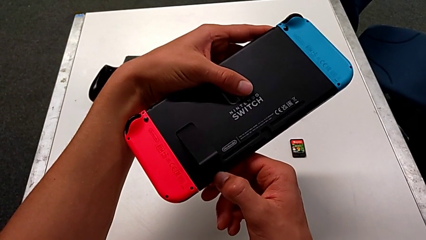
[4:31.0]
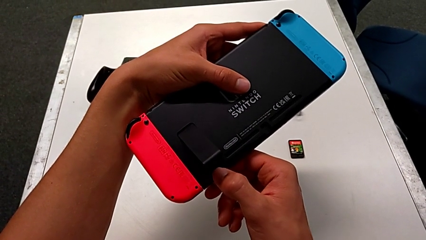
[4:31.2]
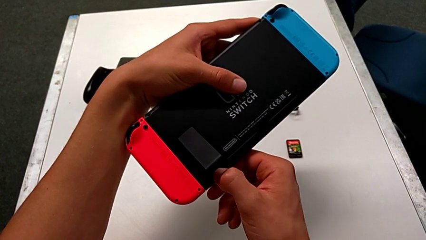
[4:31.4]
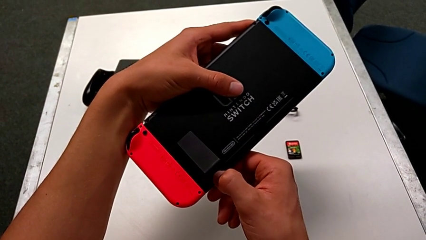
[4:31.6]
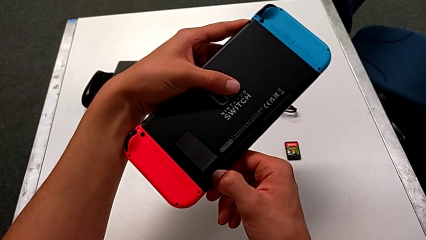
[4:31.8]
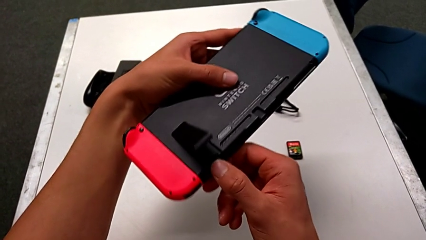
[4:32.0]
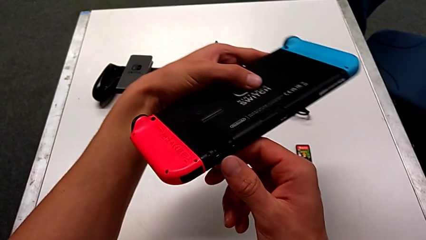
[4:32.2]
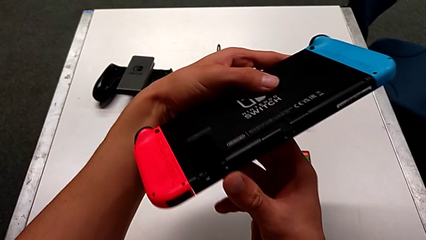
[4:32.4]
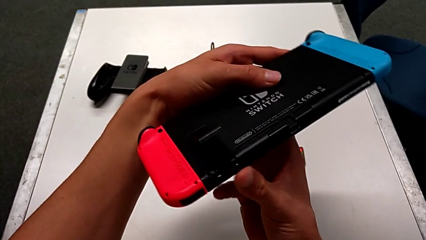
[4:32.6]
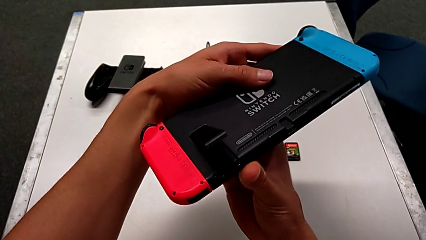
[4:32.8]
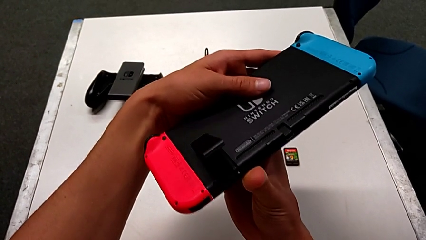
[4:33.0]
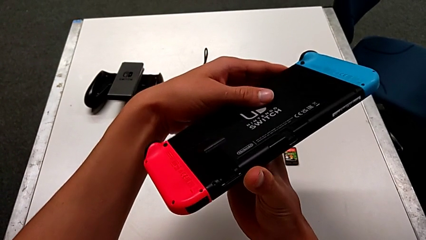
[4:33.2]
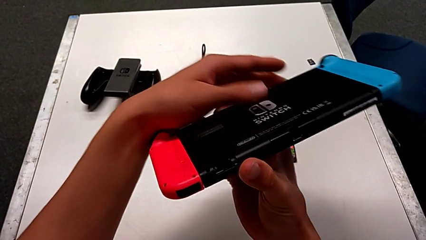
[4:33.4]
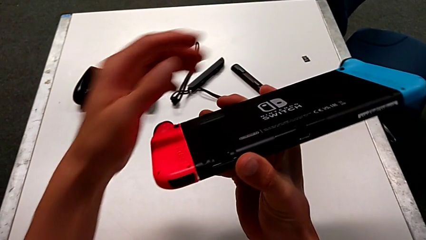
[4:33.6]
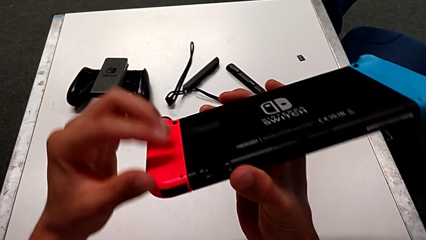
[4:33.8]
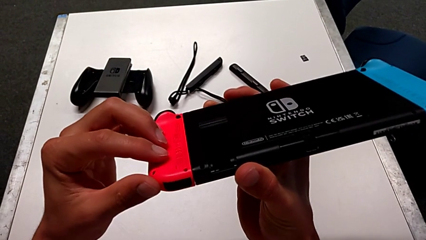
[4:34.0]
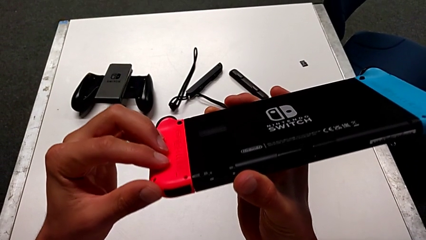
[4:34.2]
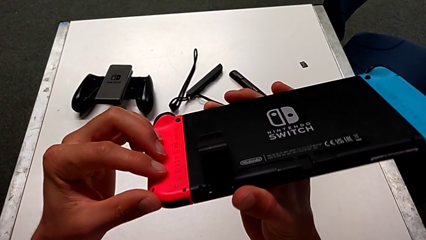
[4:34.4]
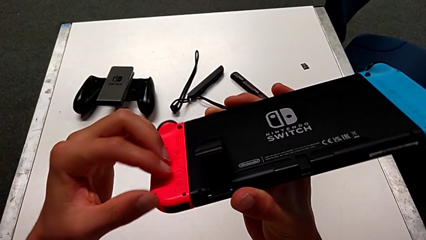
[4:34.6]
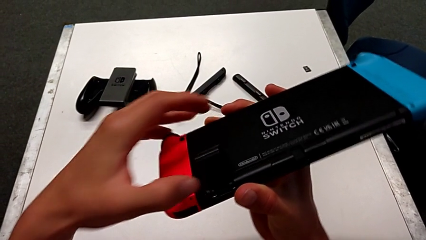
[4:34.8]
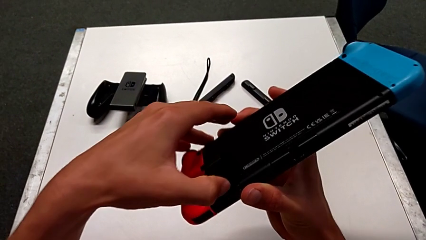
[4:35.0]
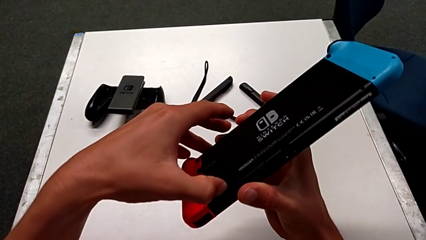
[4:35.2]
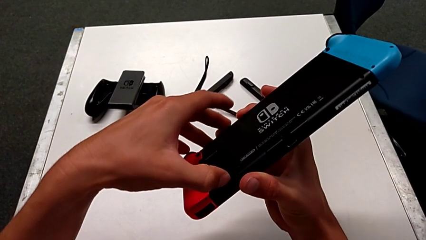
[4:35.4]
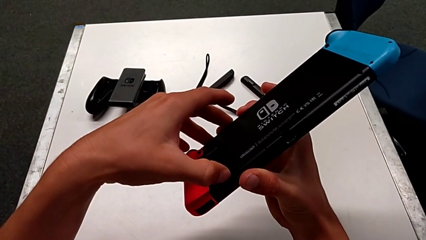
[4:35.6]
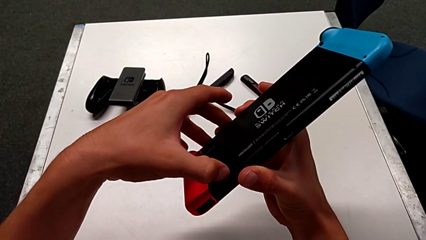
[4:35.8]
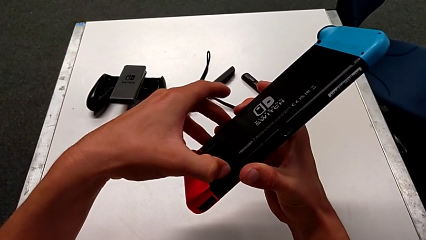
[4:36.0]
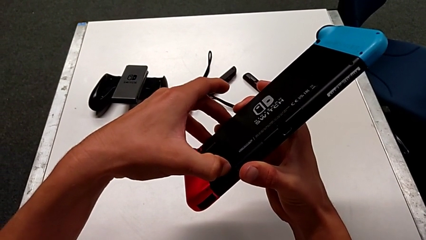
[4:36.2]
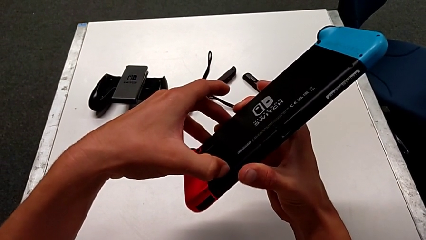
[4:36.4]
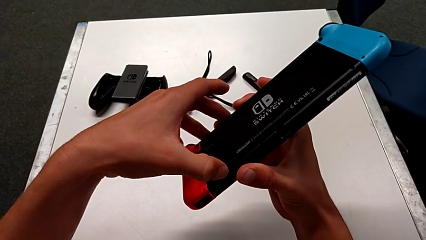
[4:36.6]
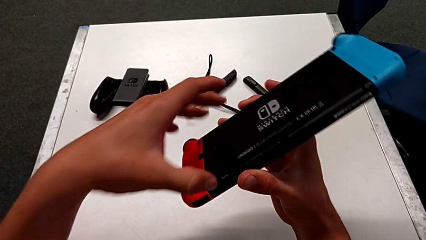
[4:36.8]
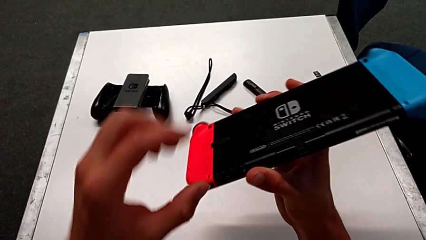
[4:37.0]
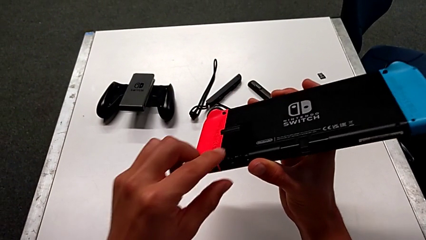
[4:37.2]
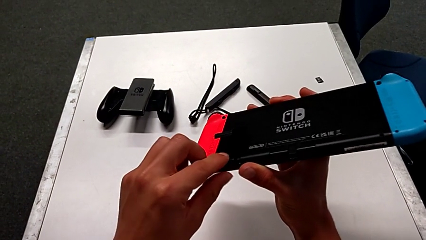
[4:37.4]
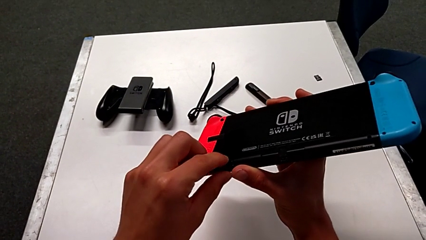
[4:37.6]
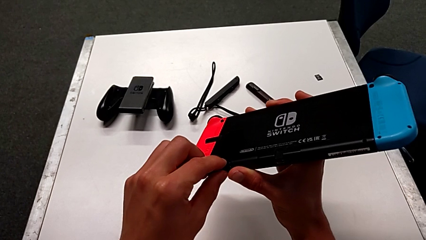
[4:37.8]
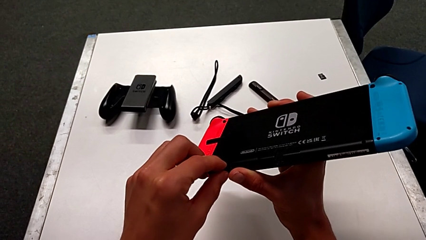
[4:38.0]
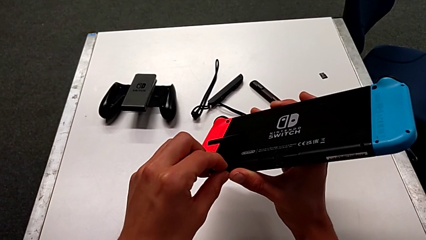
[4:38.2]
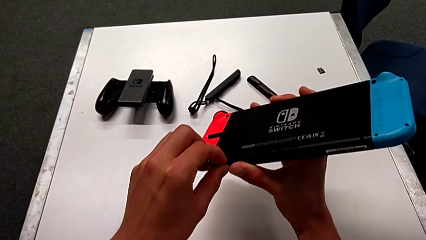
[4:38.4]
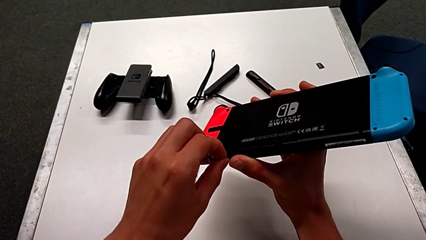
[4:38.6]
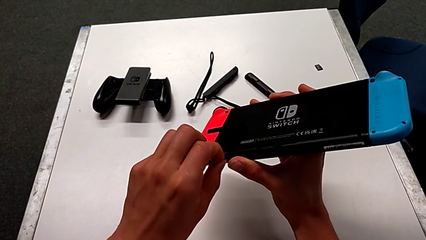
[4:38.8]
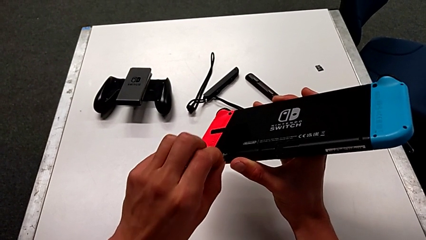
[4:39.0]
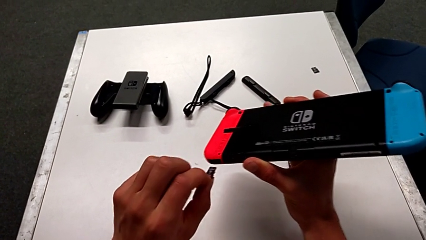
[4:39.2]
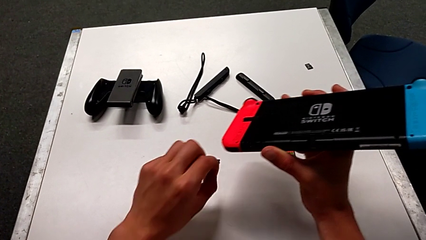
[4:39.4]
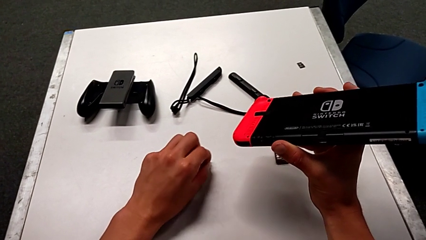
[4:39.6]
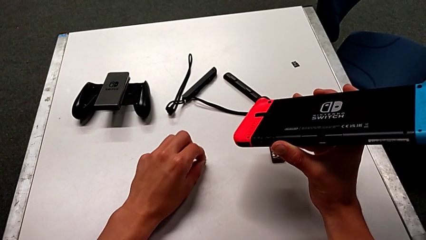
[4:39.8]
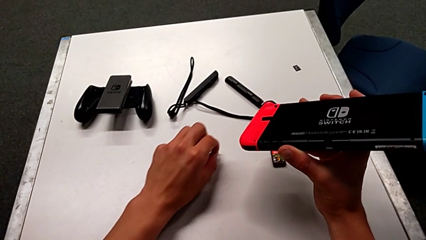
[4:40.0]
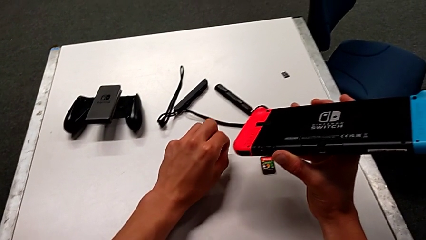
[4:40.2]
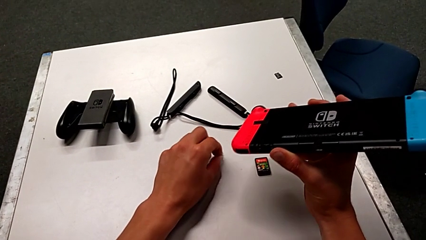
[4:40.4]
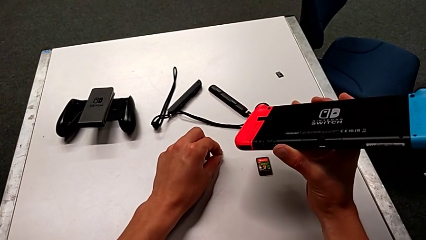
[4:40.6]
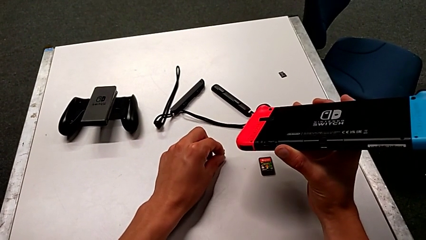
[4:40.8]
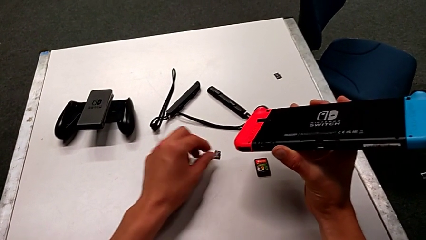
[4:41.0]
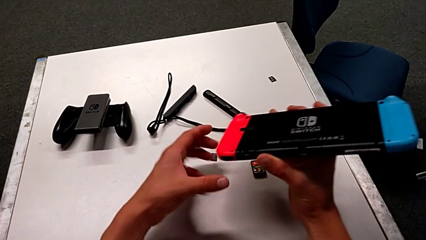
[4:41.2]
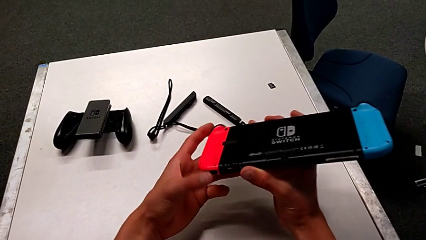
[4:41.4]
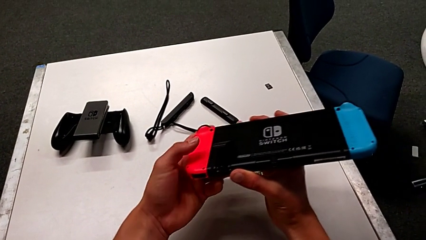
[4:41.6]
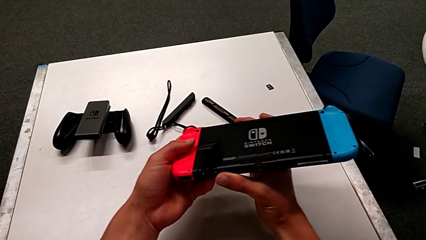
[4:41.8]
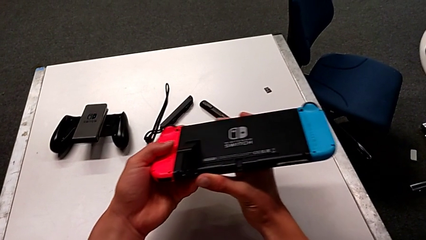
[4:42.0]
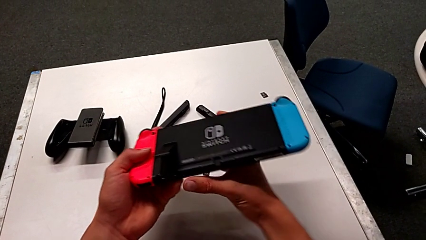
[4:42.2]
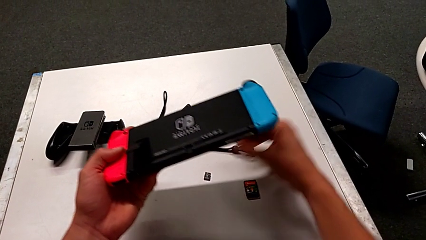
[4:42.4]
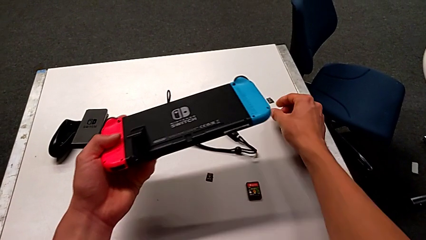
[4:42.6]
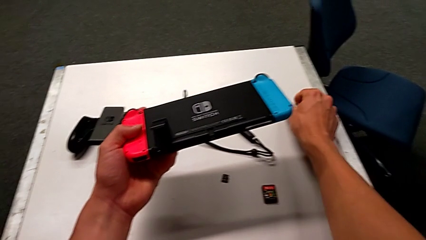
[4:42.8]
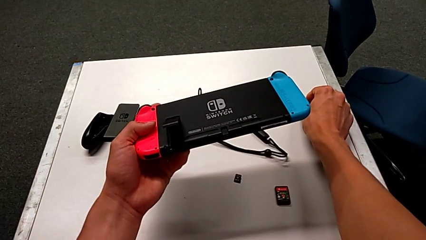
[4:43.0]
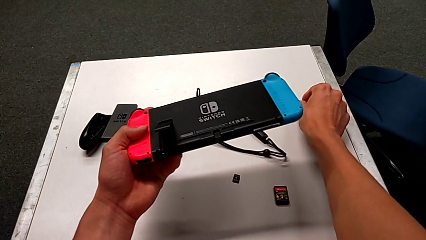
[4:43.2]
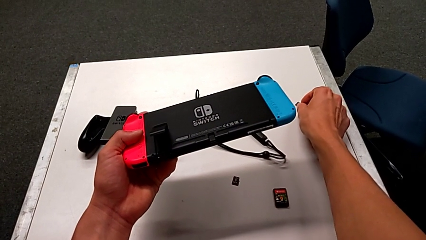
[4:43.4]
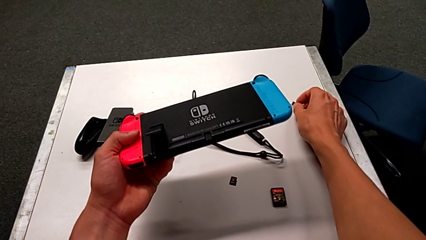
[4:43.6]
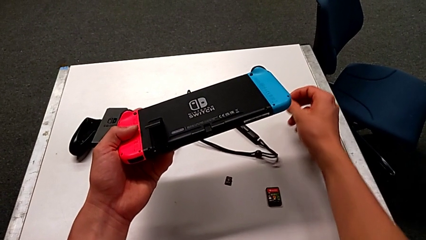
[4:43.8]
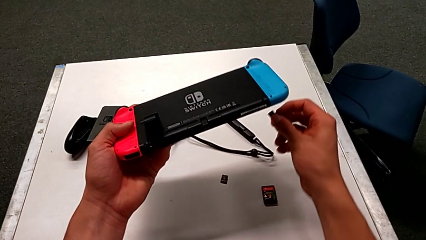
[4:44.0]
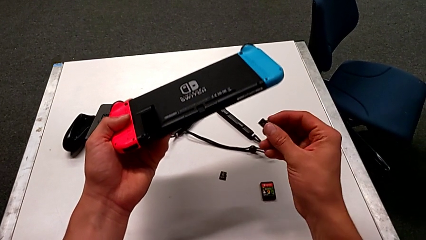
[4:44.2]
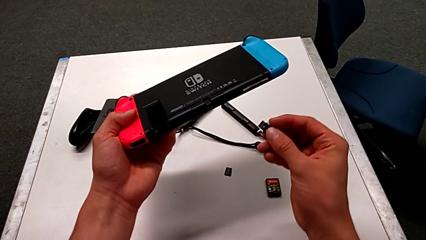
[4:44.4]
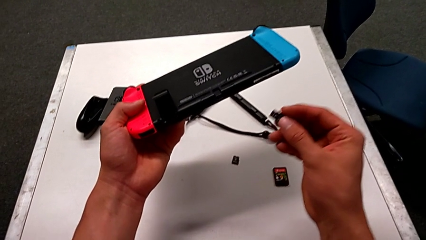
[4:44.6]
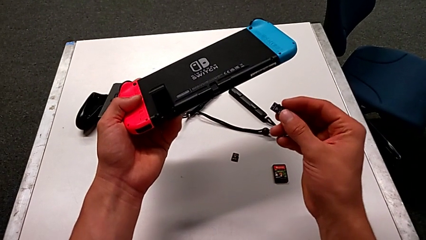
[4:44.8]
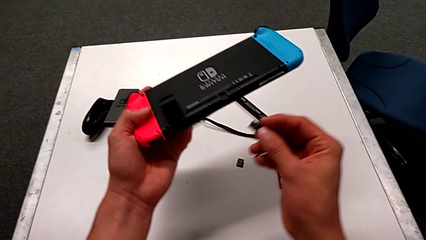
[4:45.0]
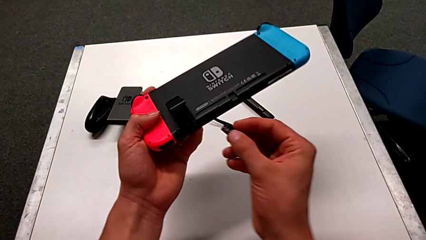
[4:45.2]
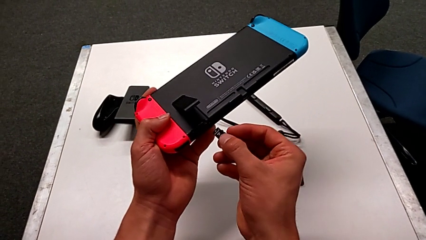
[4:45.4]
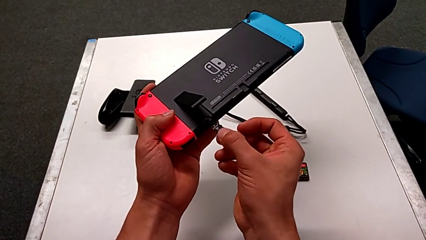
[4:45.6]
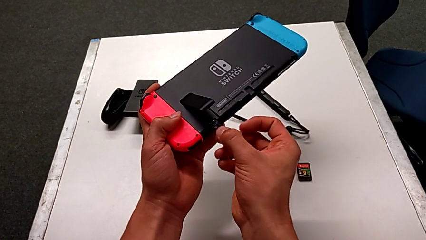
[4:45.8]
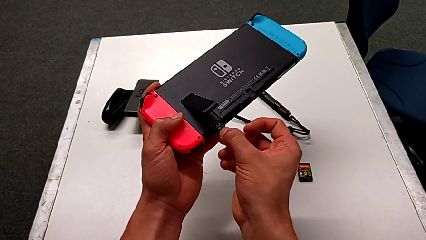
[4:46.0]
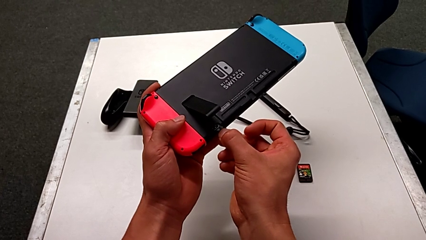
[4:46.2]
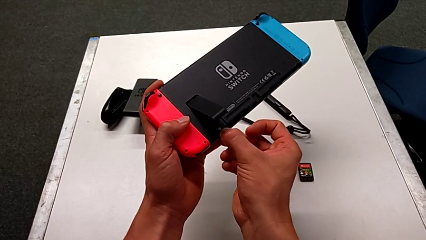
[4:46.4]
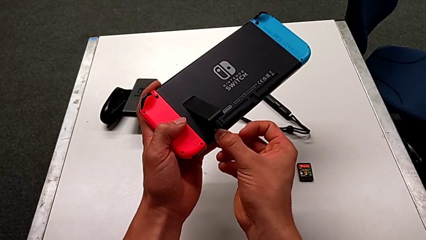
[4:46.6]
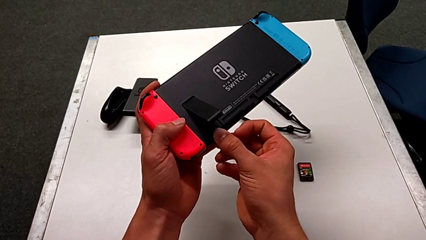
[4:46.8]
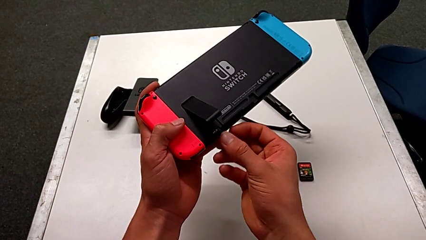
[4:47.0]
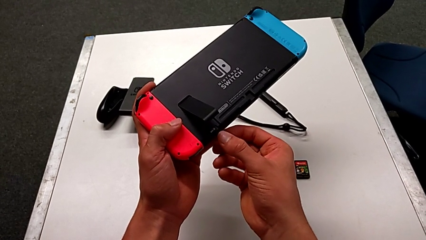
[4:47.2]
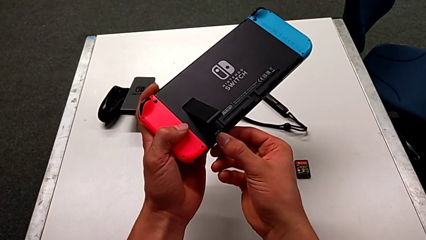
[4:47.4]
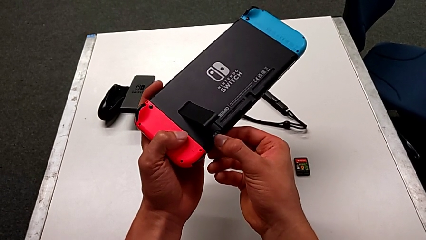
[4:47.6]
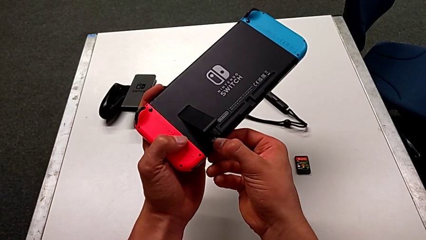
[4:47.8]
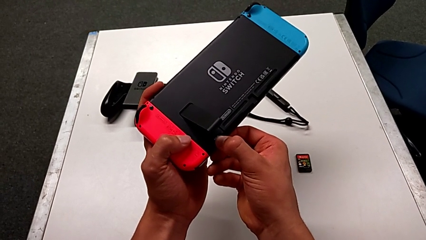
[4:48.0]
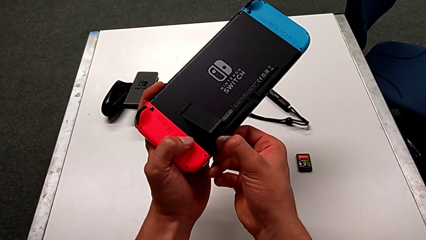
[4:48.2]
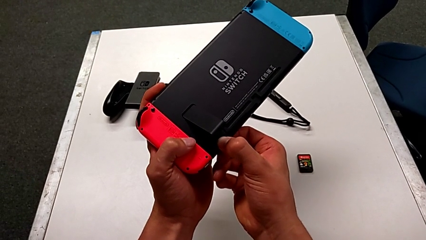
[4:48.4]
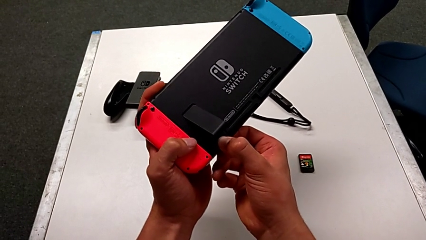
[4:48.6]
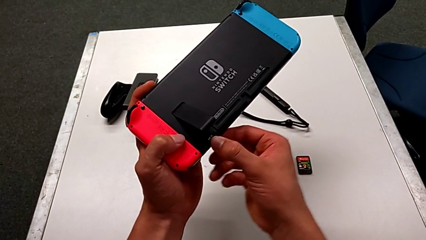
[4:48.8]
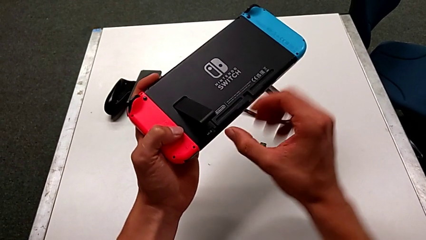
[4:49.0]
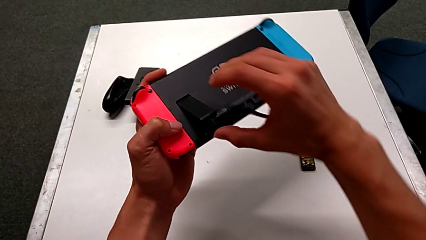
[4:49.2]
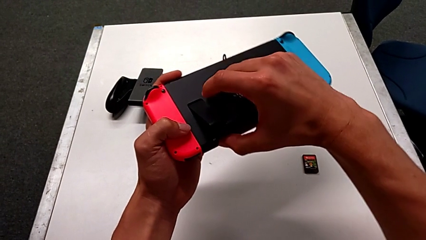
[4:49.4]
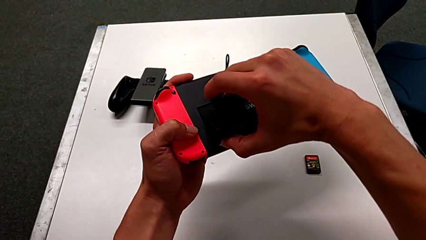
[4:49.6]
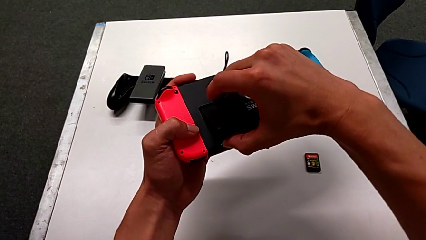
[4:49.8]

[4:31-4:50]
The camera wearer is exchanging the SD card of the Nintendo Switch. They wrongly pull the SD card, push the old SD card, withdraw the SD card, place it, grab the new SD card and insert it.
